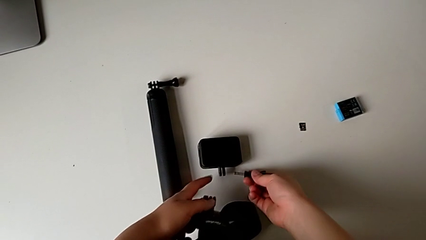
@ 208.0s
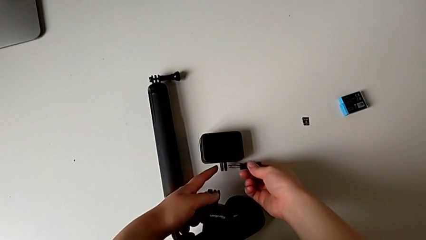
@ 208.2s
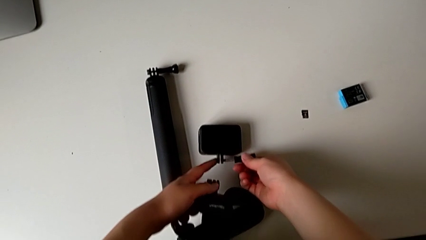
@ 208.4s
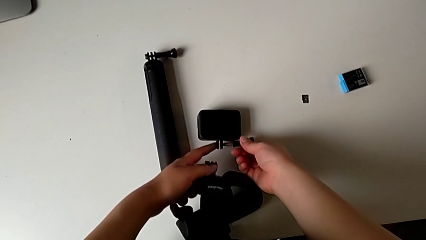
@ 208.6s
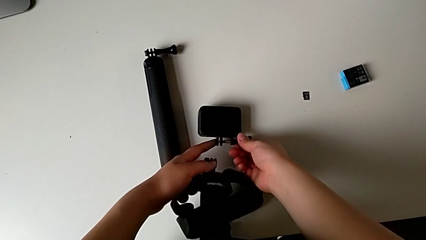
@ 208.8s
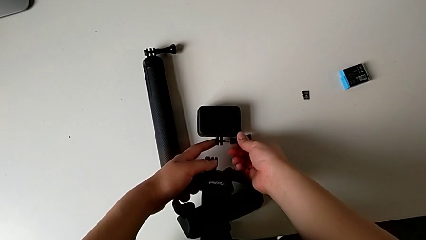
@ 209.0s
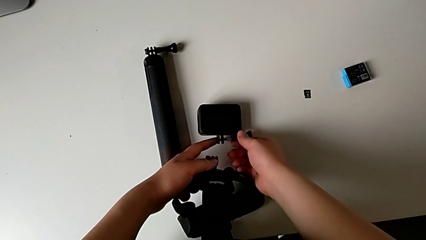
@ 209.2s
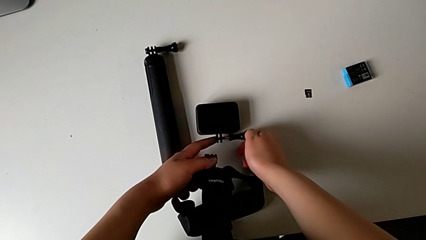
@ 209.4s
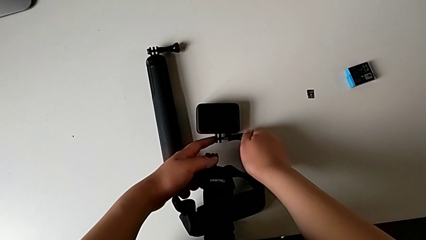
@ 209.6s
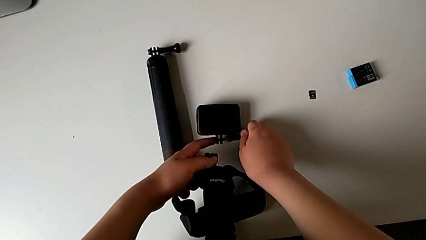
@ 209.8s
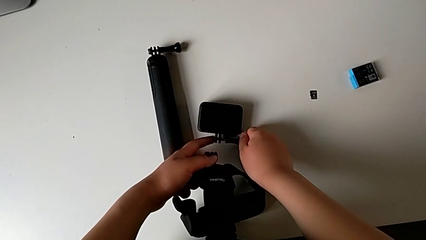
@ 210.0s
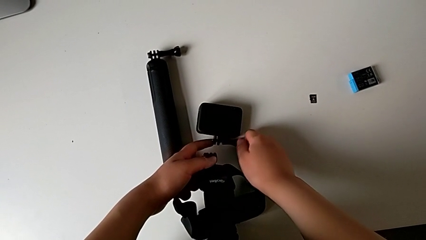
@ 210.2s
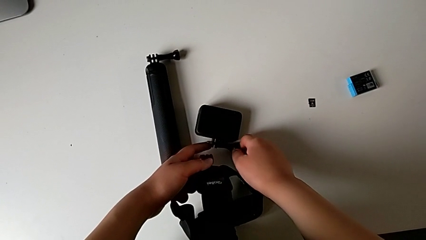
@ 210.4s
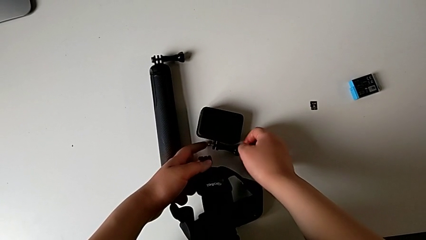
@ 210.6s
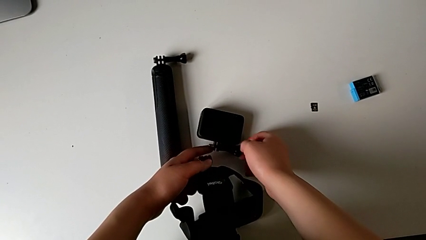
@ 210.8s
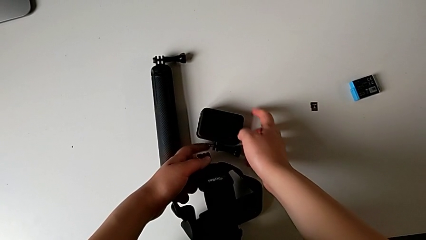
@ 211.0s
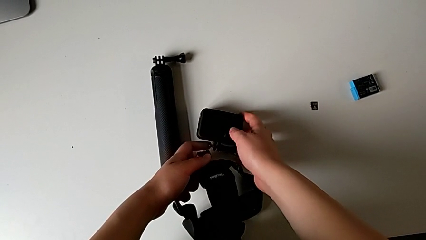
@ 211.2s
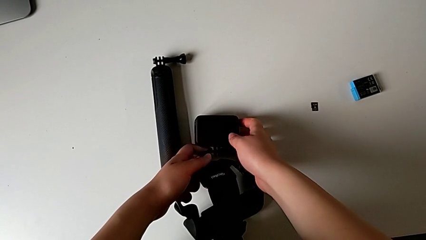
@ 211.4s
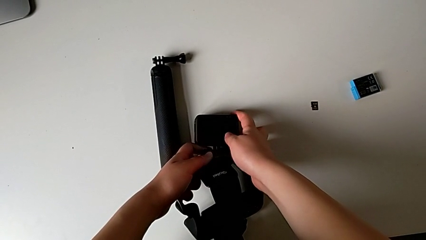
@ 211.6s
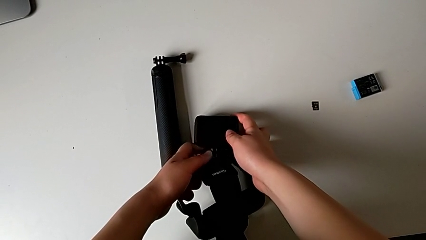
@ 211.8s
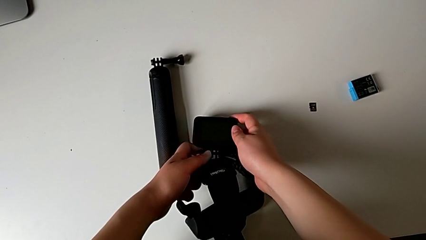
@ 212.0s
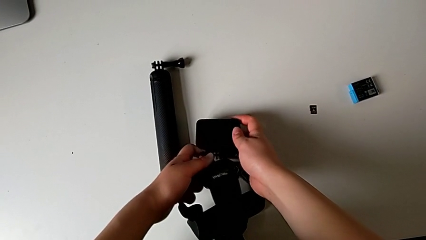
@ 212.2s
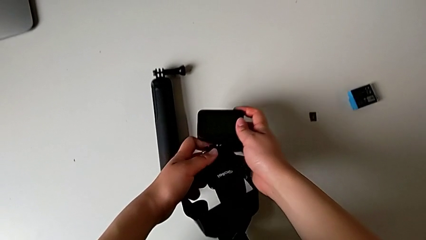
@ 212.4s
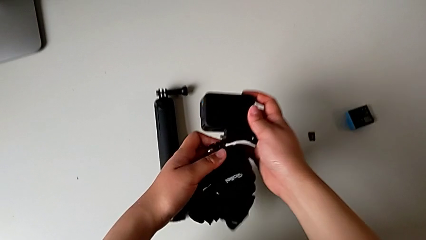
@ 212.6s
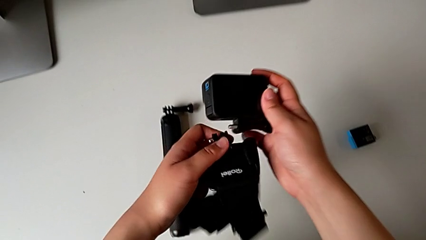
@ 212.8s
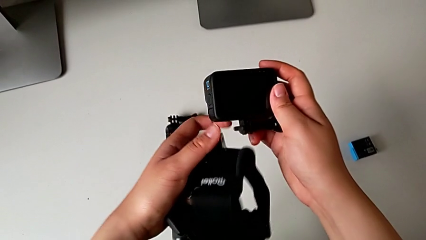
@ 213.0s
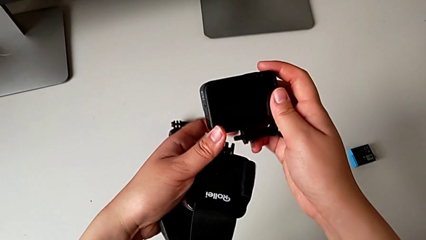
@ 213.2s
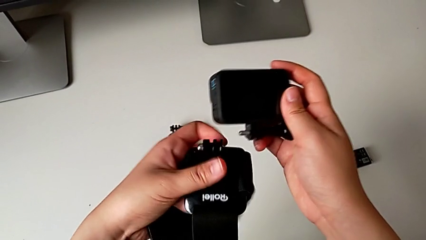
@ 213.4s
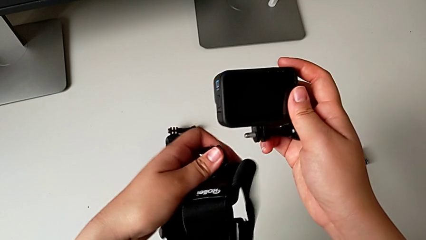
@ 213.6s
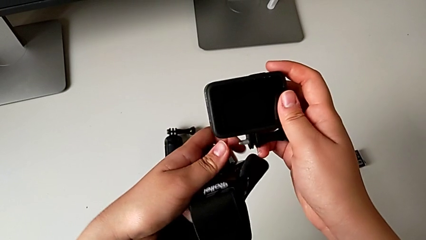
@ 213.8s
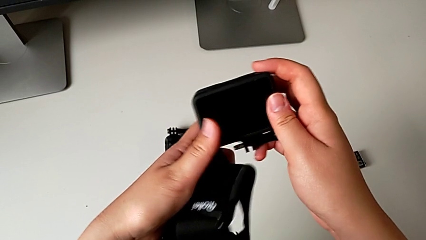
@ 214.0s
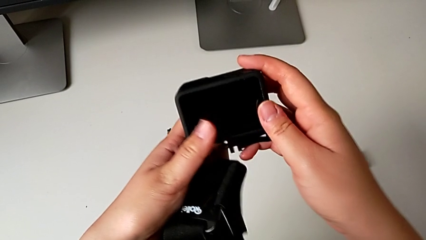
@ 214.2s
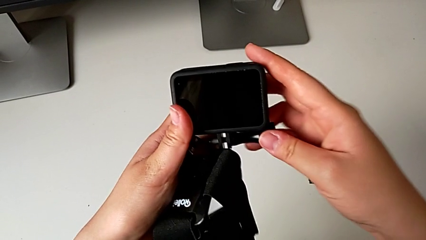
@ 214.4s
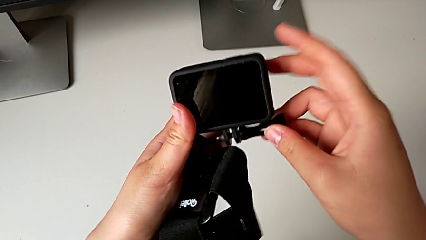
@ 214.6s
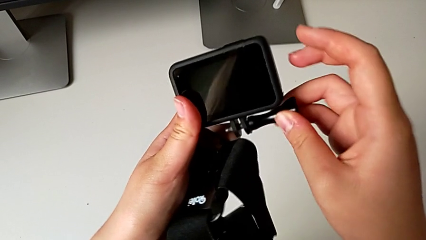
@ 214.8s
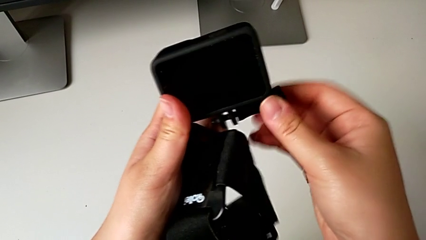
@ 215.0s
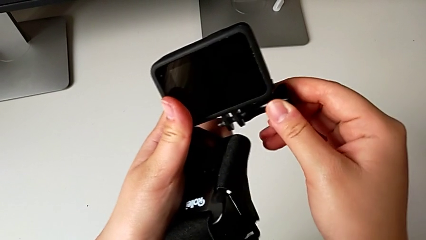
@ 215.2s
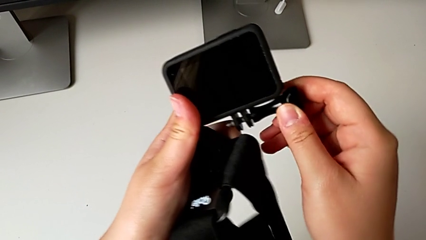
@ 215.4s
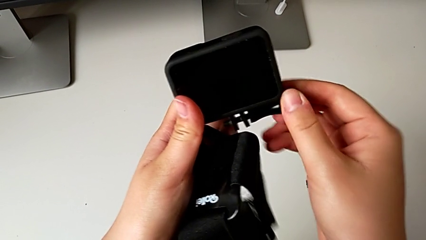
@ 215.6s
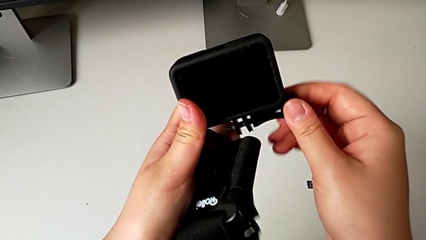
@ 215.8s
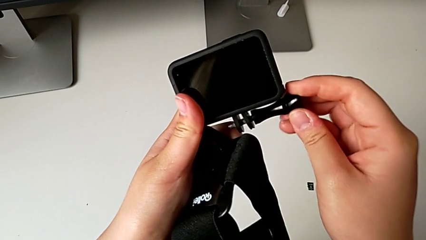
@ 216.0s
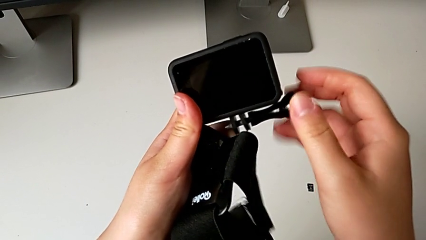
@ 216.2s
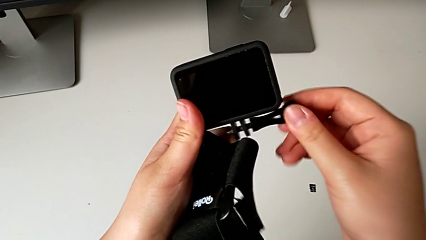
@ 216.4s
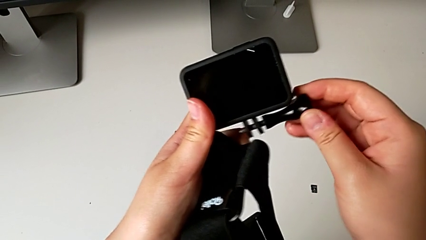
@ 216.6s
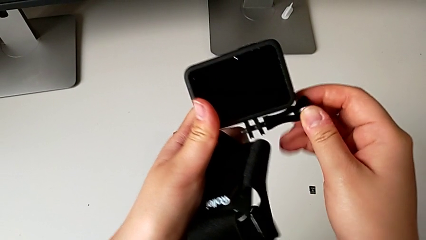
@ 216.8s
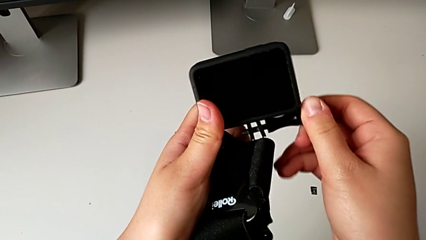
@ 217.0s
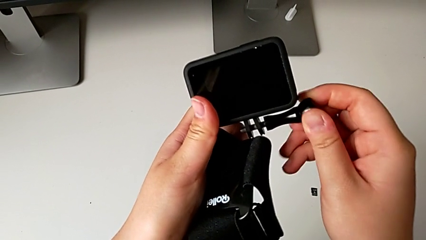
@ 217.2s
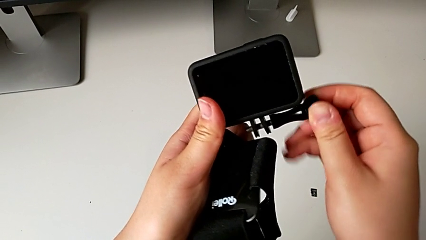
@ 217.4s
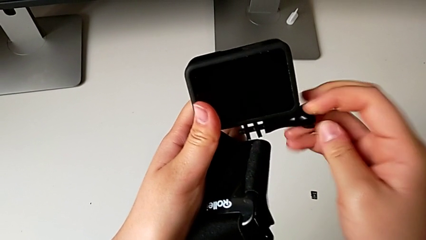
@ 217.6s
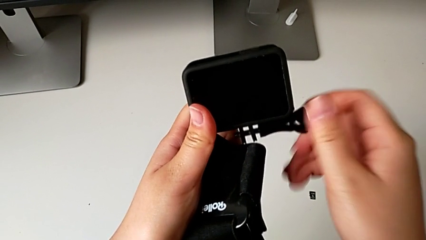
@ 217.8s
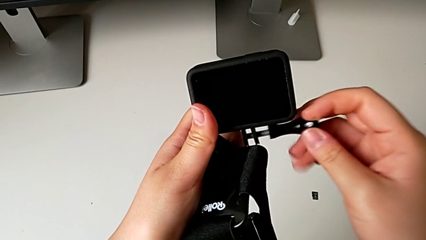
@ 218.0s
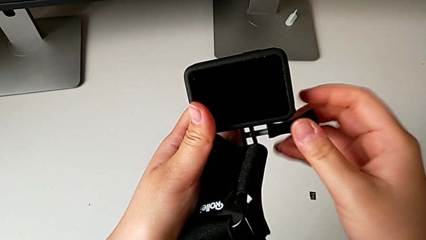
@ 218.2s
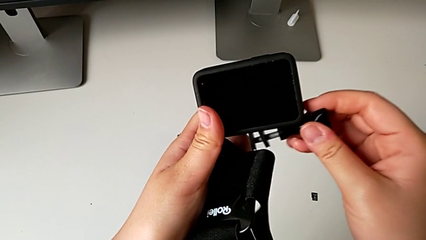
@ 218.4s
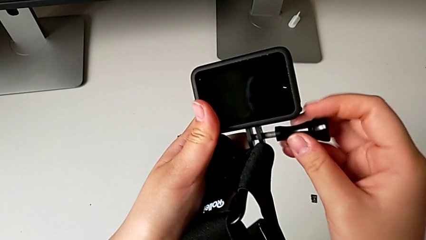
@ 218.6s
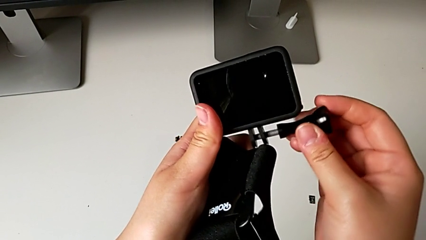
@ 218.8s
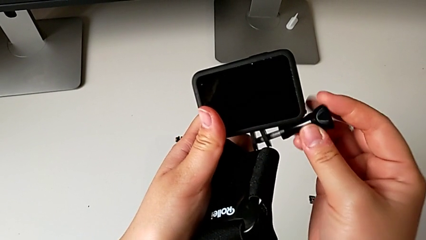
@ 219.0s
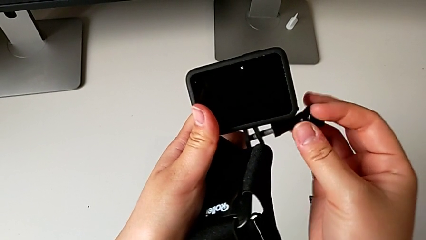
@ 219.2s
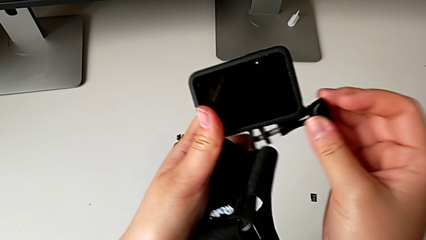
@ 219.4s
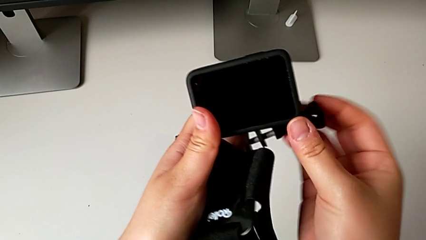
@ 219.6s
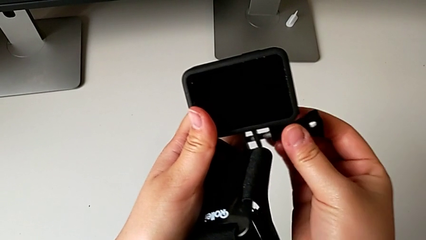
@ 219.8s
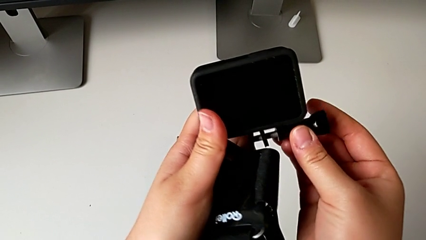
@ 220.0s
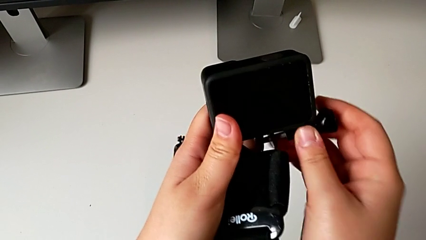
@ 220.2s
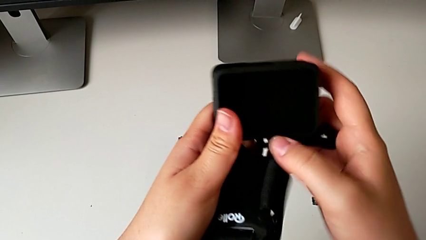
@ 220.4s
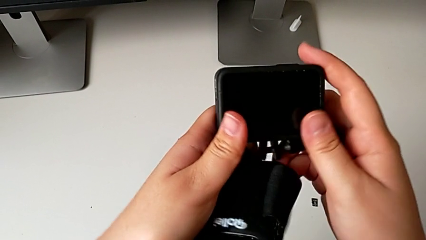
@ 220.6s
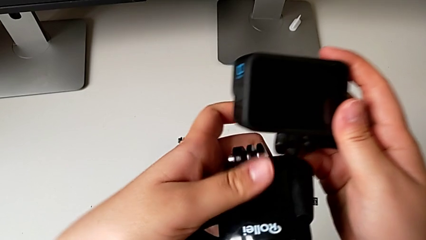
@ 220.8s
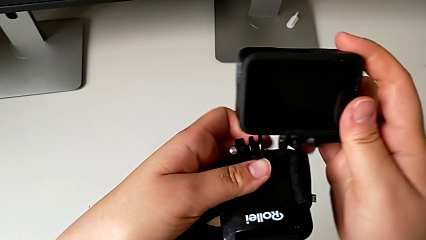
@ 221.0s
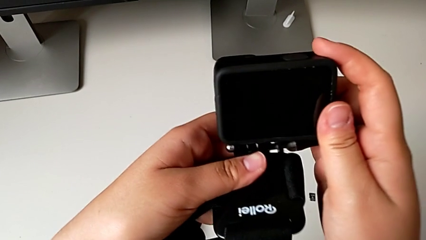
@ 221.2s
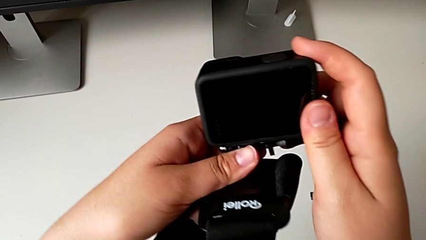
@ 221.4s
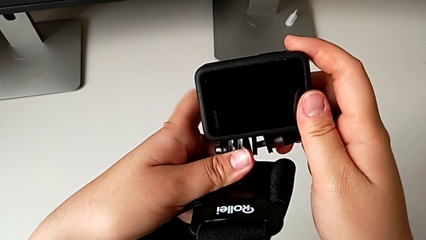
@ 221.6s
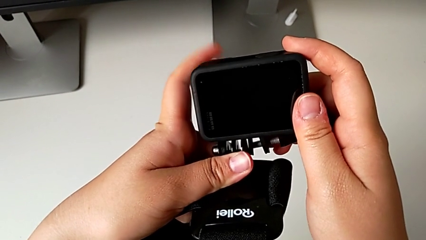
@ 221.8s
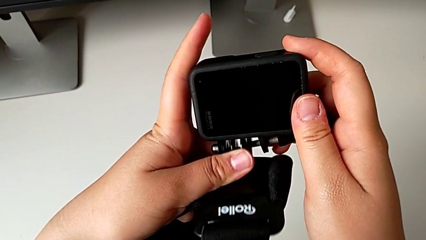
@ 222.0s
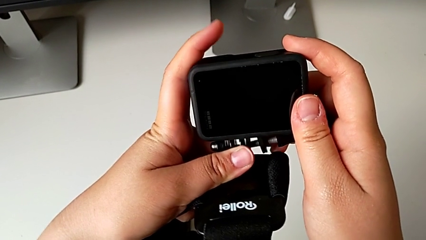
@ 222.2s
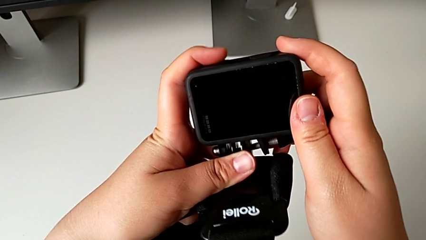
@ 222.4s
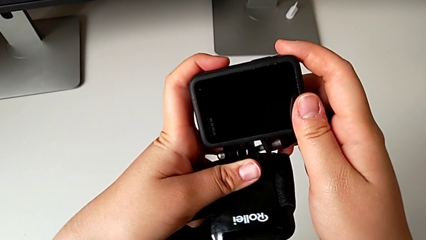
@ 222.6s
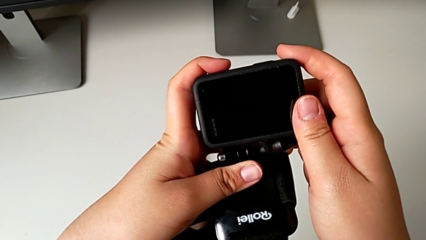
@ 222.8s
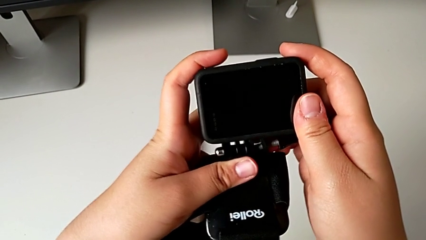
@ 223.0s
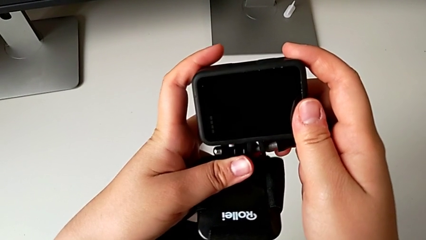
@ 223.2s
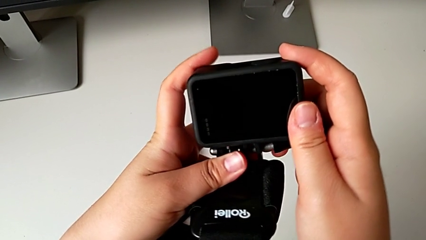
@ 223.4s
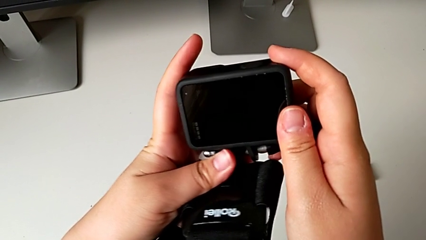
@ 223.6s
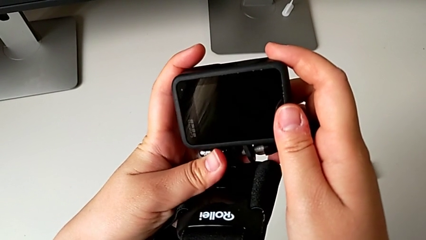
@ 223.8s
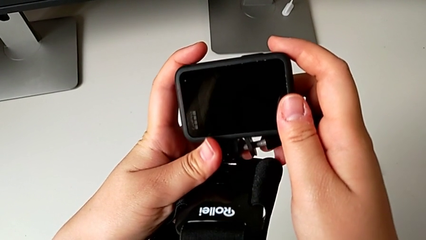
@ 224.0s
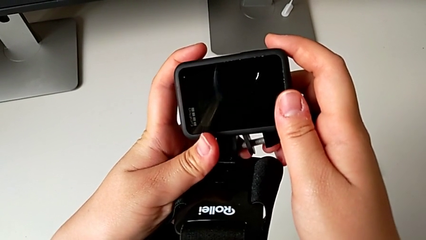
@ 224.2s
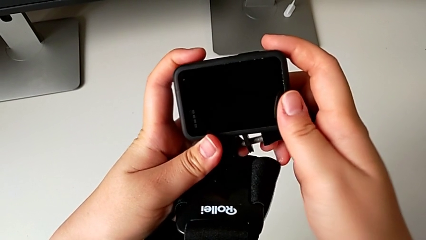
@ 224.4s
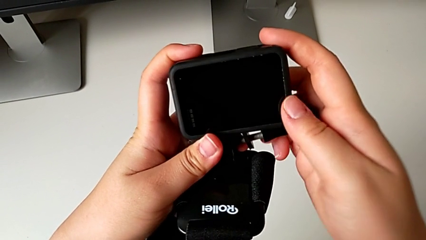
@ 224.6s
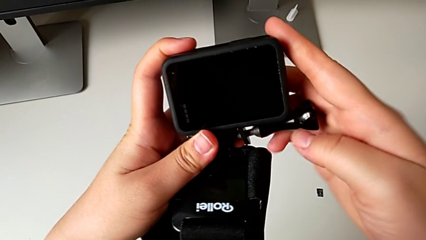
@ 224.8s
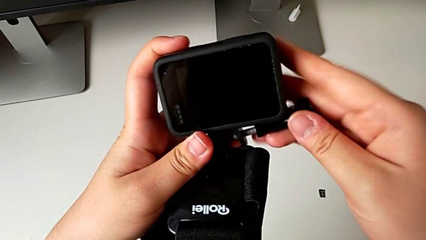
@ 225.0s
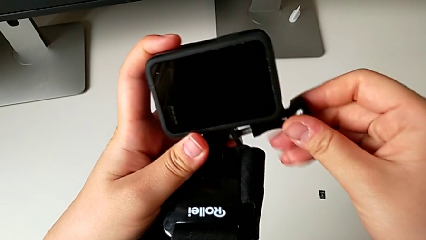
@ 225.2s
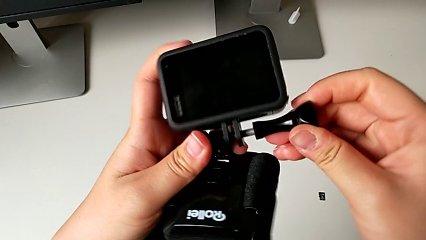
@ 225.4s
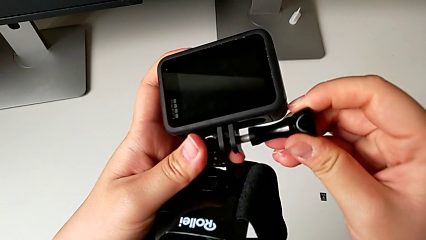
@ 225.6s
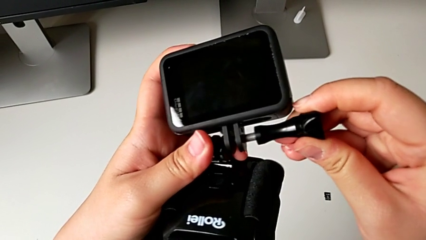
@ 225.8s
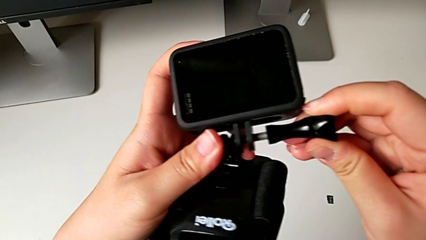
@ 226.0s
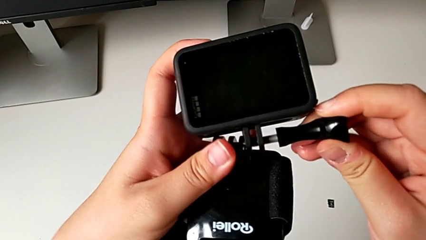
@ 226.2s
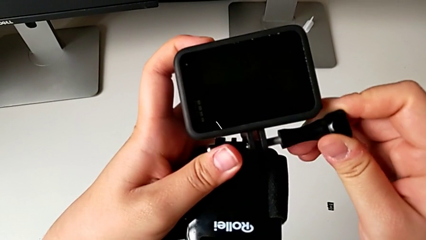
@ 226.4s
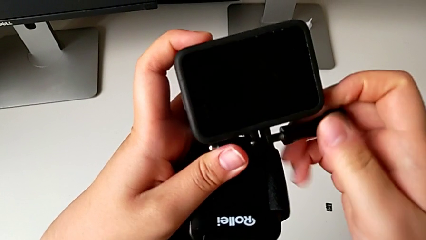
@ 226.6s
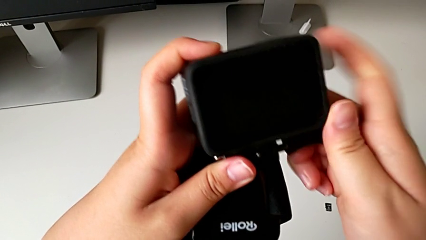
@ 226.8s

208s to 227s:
The camera wearer is mounting the GoPro into the strap designed for it. They wrongly insert the screw, lift the GoPro, wrongly unscrew the screw and begin to wrongly align the mounting peg.
